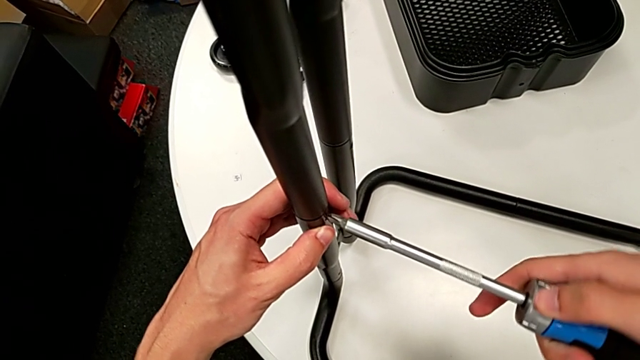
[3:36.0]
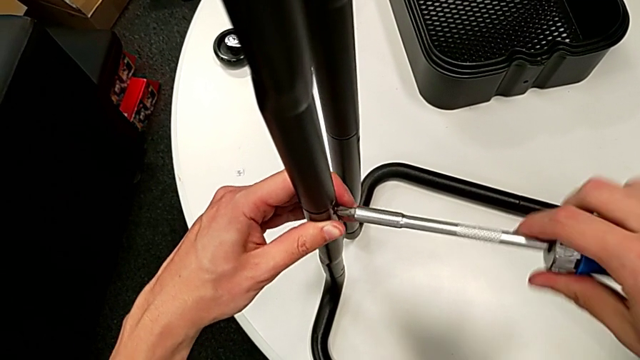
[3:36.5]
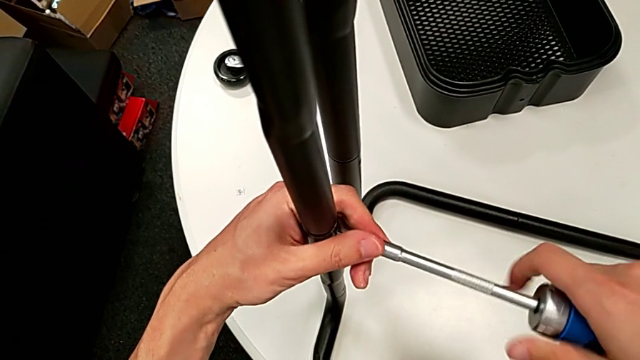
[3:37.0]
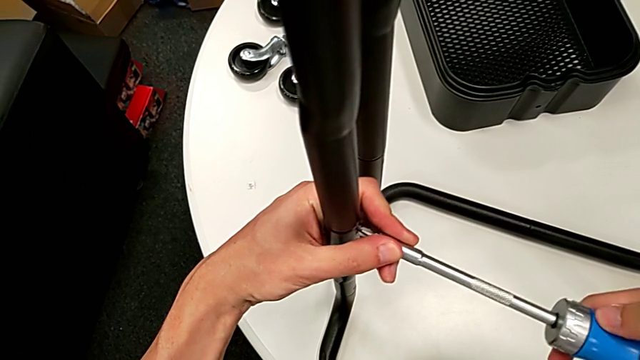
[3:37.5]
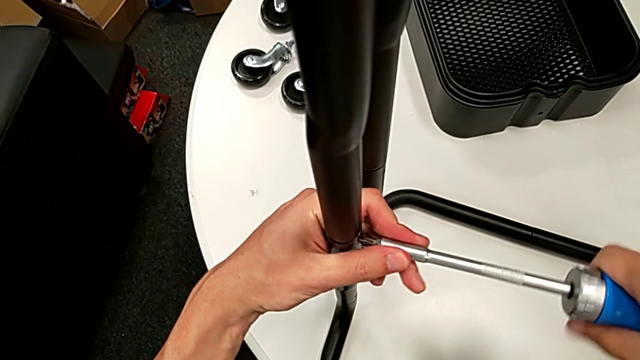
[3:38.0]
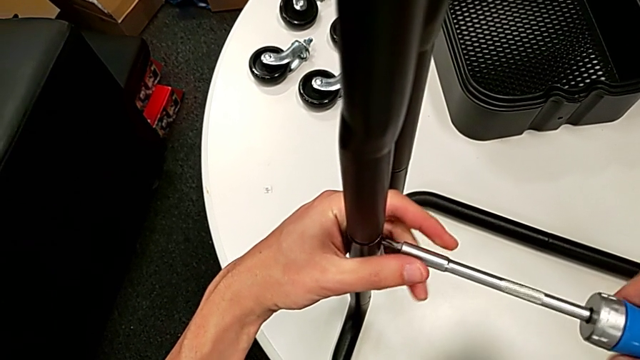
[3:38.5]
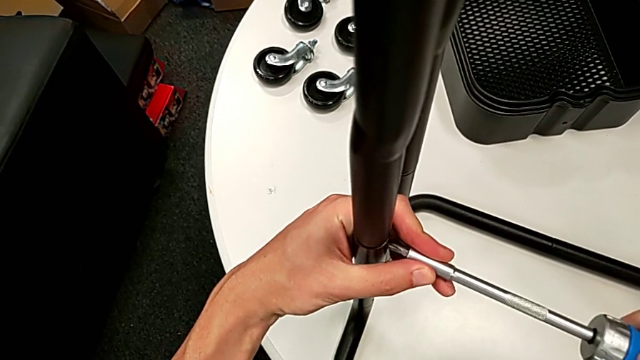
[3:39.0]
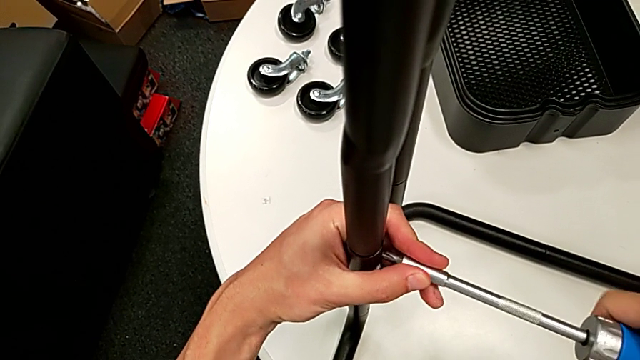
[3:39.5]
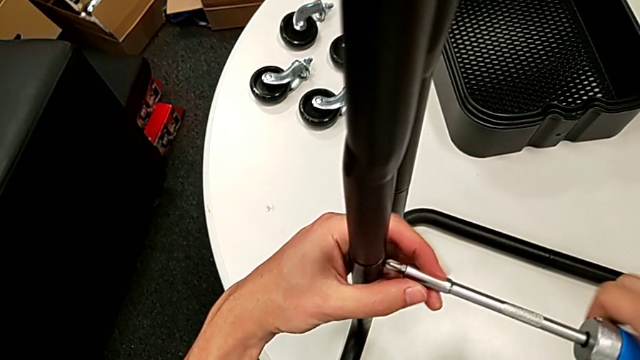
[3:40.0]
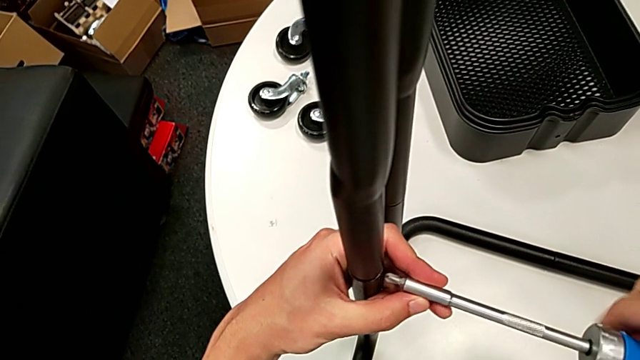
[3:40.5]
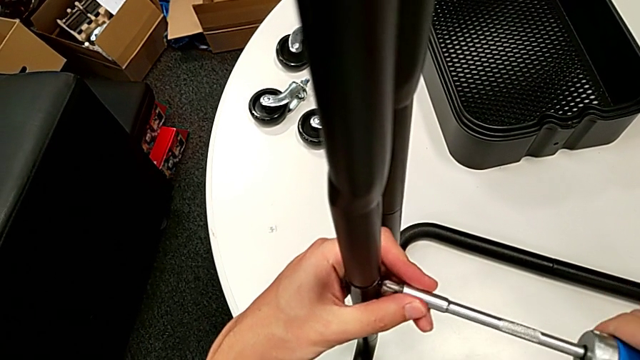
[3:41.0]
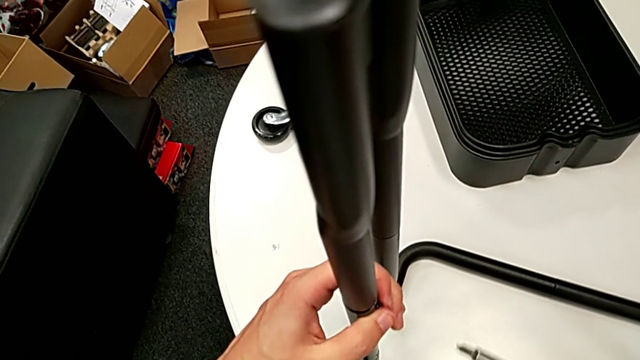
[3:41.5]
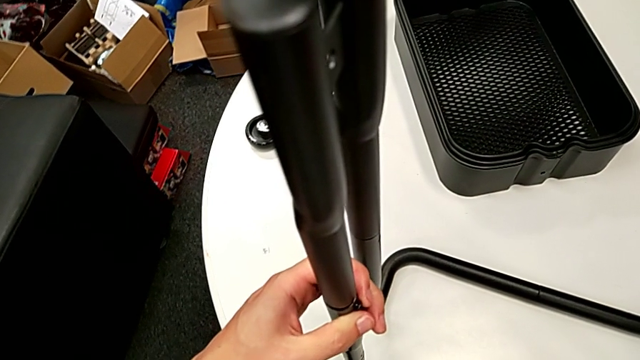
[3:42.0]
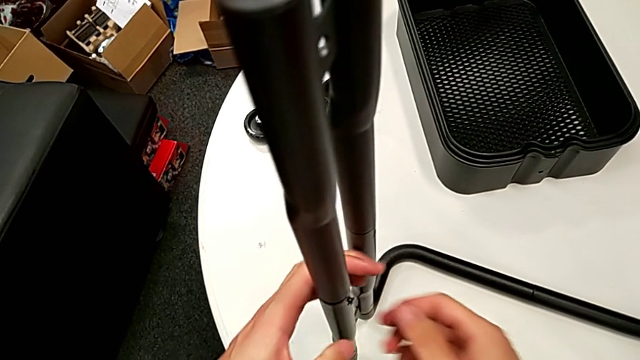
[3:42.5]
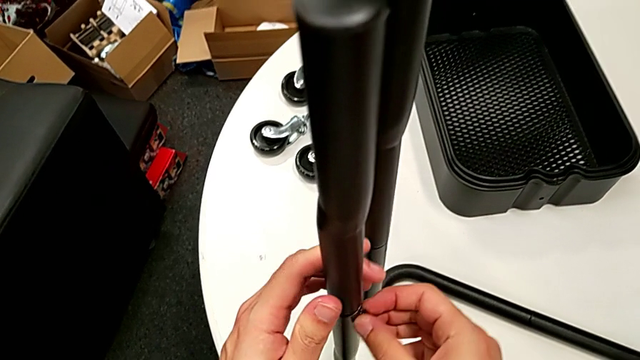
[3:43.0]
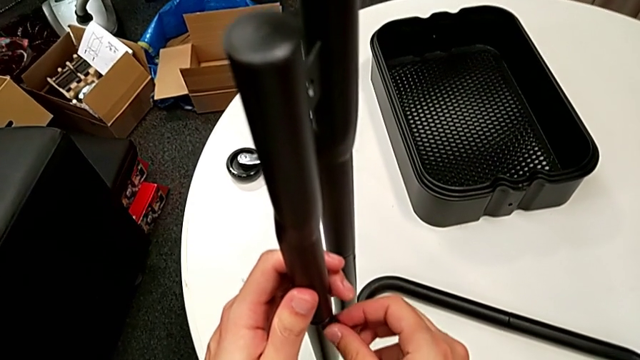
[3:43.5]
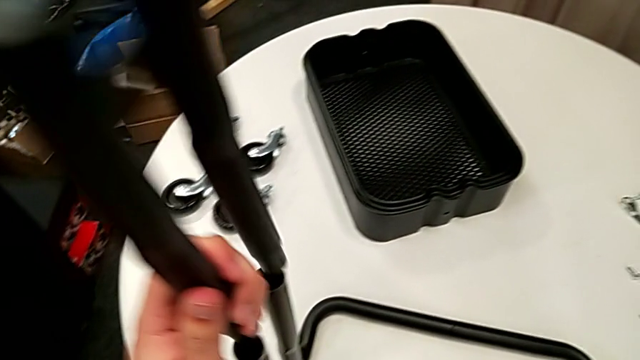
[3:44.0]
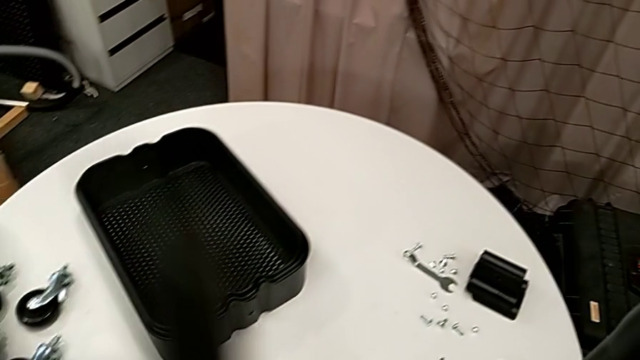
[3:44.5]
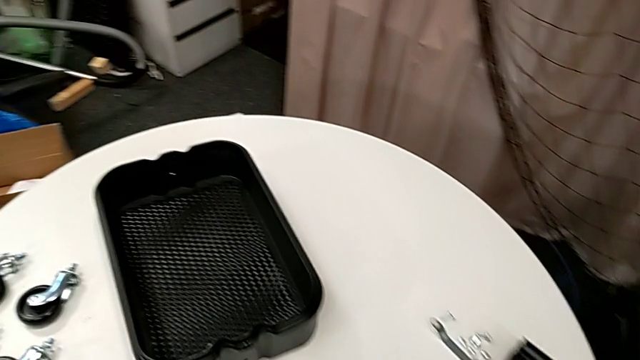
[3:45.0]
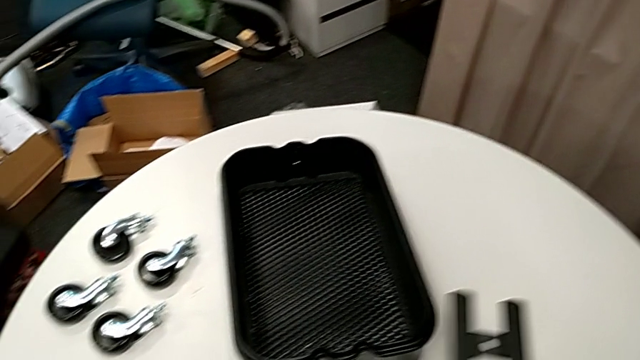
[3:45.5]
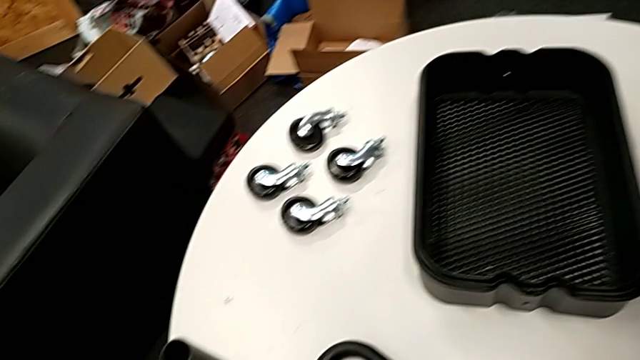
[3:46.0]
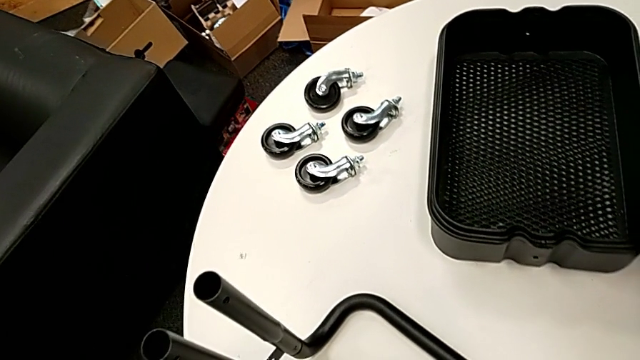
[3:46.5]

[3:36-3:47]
The camera wearer is disassembling the legs. They unscrew the second screw, unscrew the screw and disassemble the upper leg.

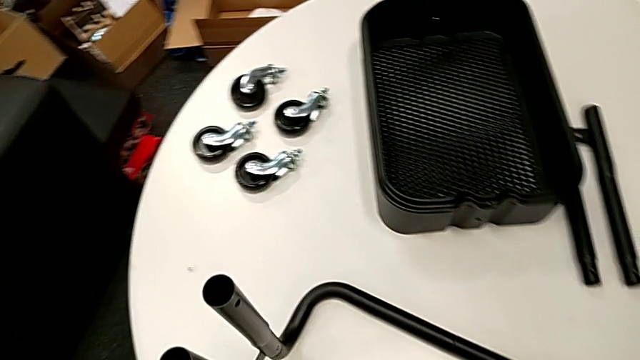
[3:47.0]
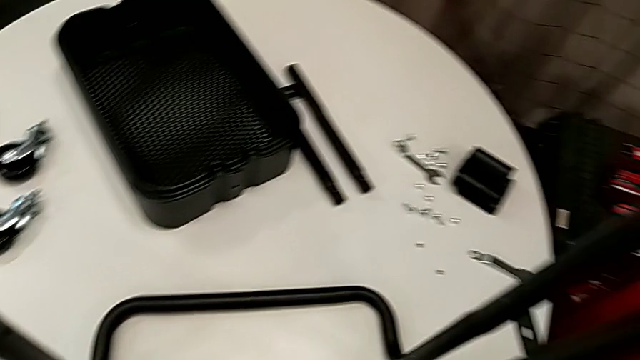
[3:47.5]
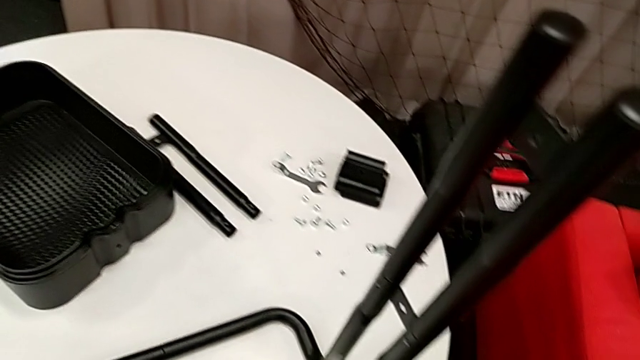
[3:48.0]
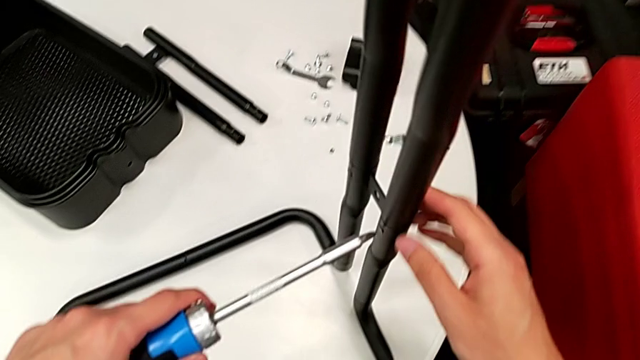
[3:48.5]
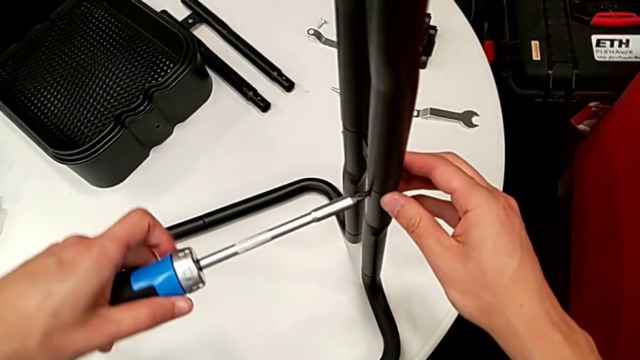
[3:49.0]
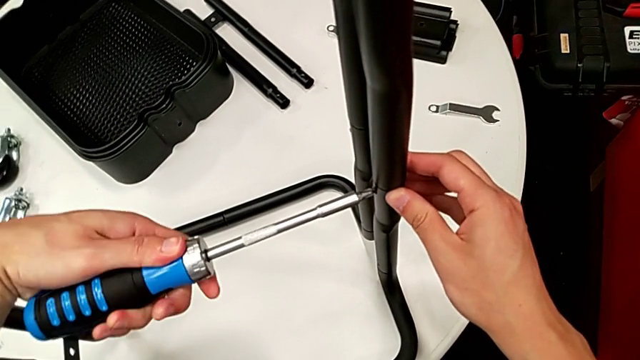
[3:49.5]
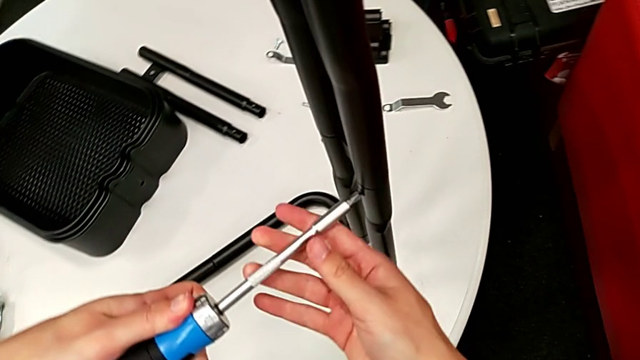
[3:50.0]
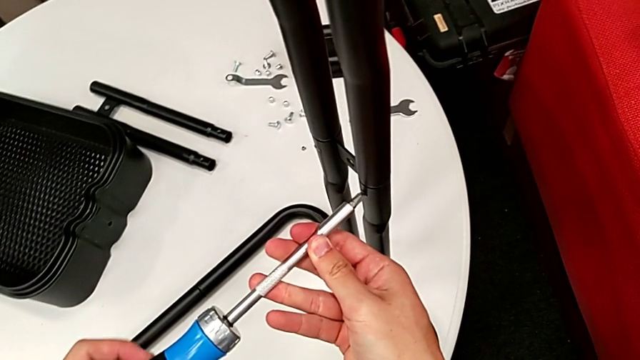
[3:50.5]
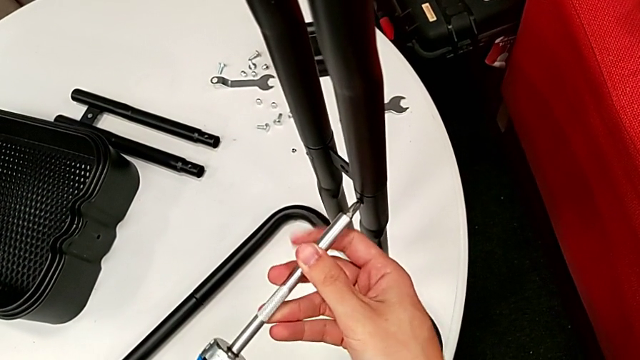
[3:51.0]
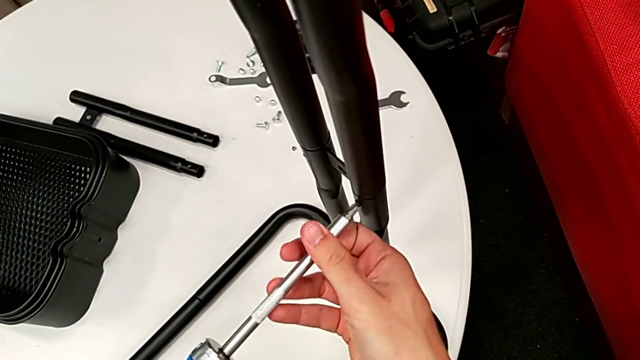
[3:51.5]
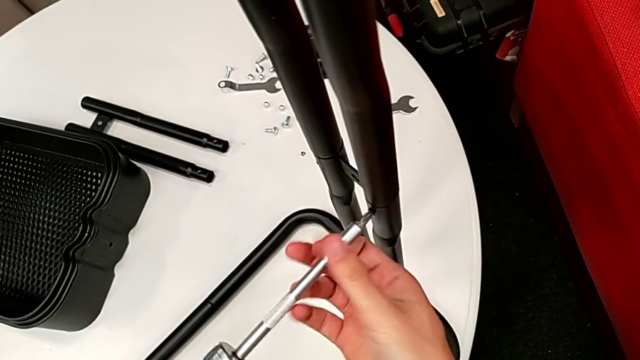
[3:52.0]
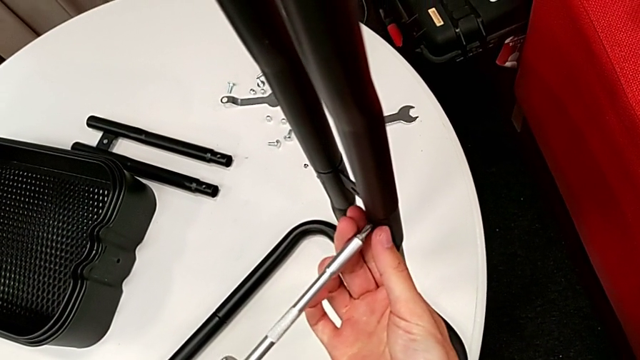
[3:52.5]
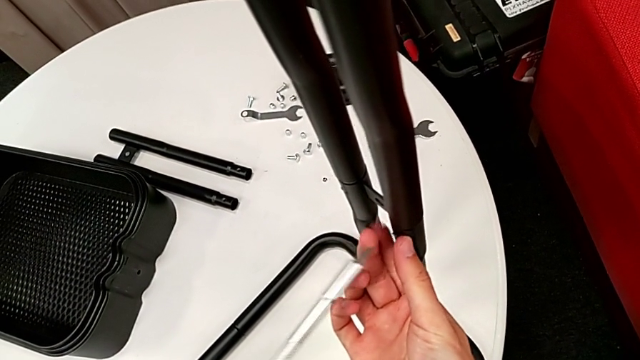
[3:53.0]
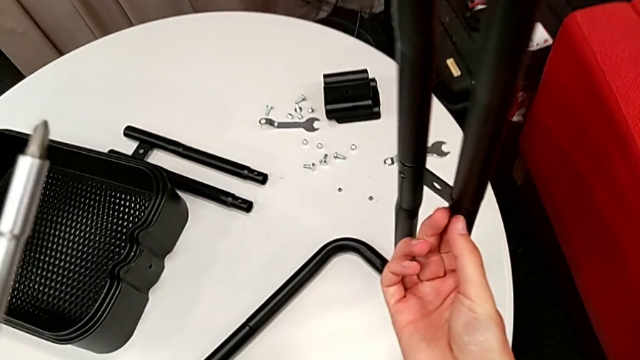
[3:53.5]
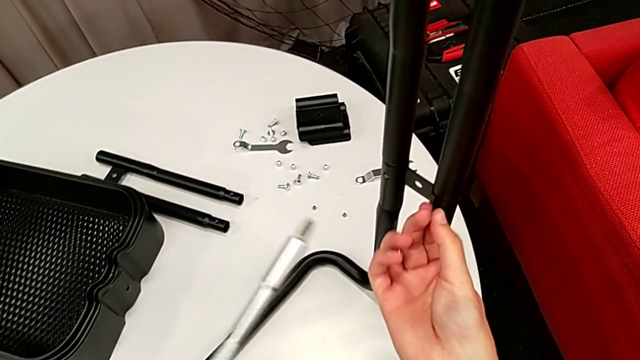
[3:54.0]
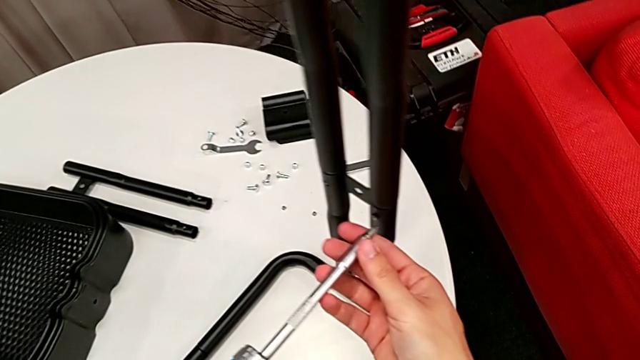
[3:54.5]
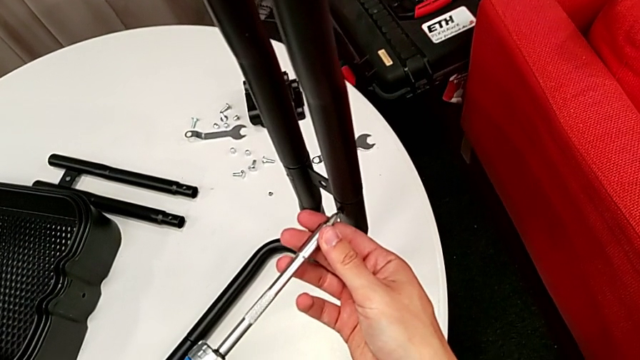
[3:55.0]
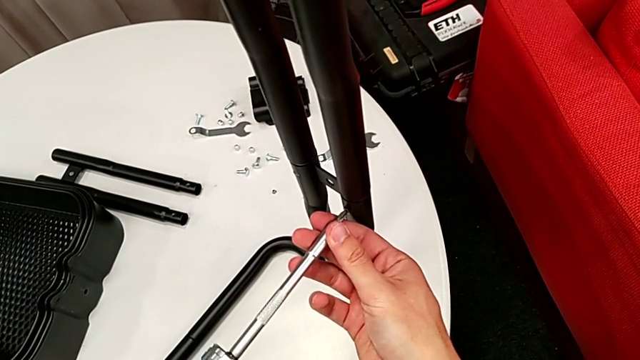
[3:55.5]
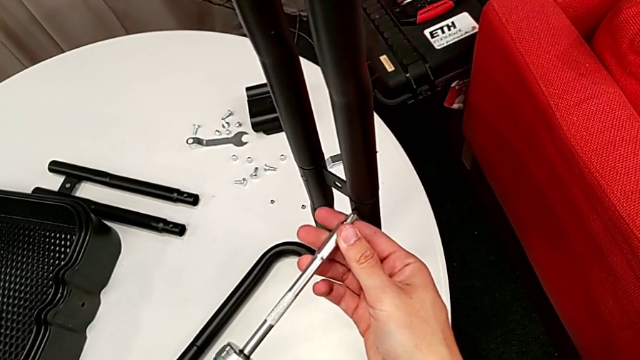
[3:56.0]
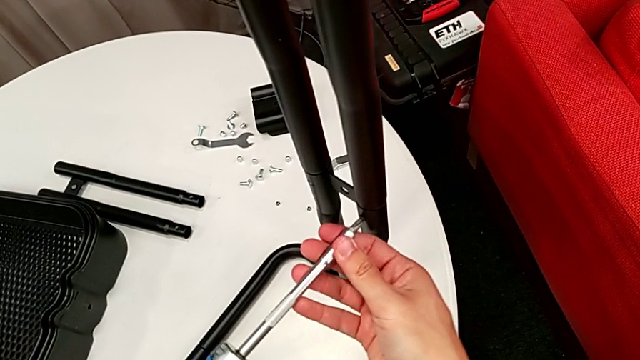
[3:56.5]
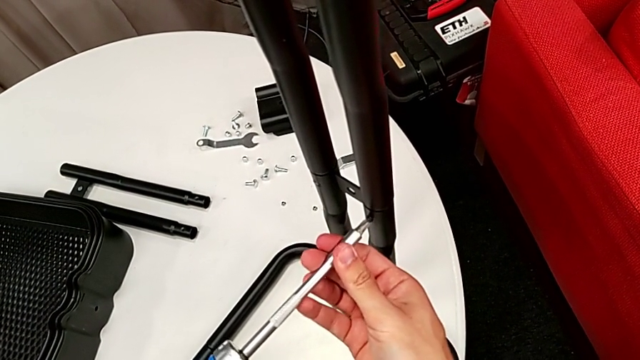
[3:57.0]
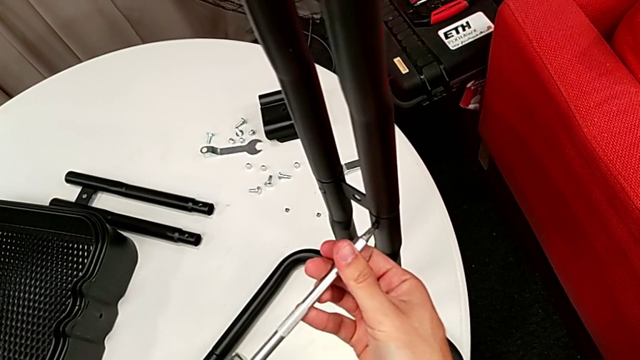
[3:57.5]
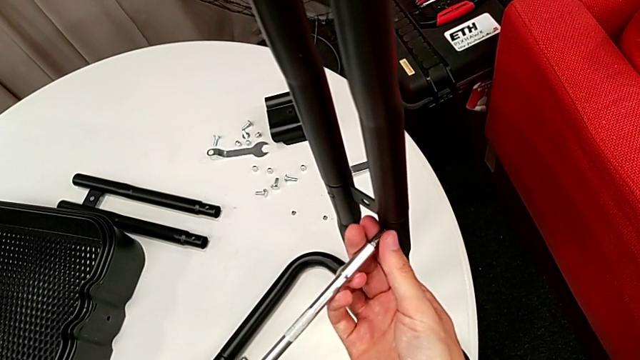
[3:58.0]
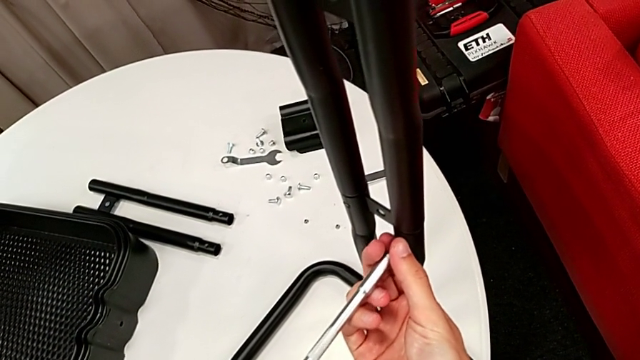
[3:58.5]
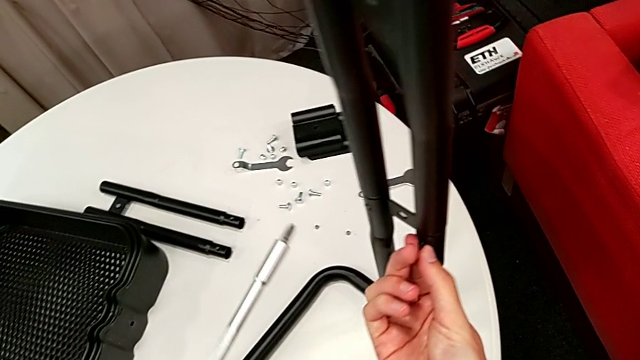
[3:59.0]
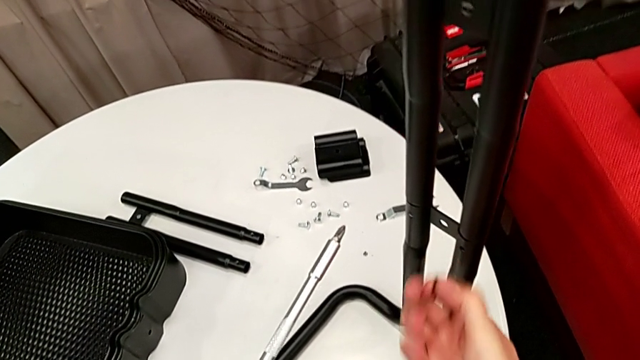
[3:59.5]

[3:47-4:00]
The camera wearer is disassembling the legs. They insert the screwdriver and unscrew the third screw.
